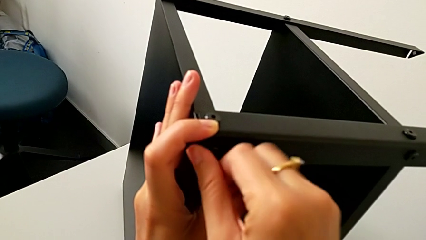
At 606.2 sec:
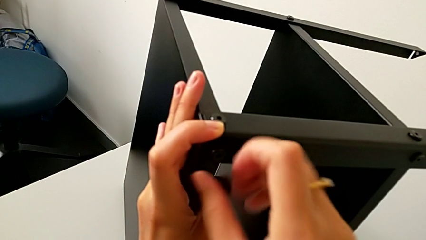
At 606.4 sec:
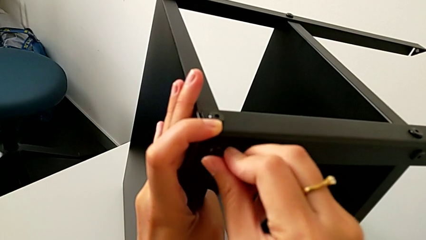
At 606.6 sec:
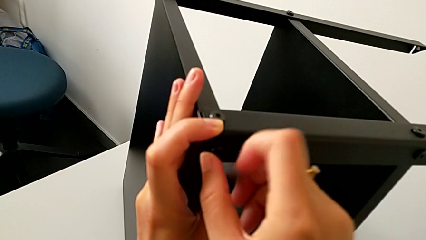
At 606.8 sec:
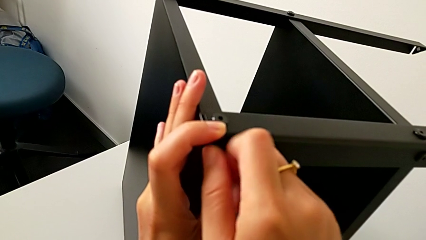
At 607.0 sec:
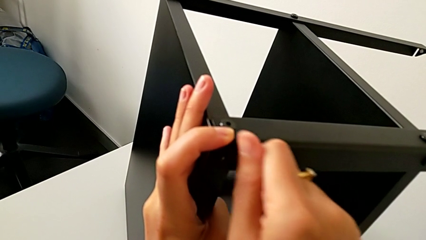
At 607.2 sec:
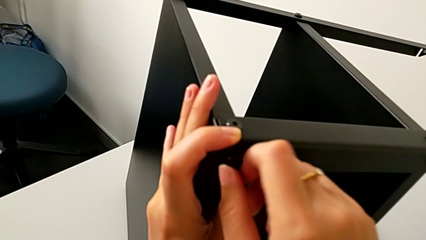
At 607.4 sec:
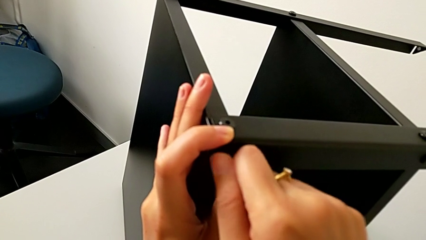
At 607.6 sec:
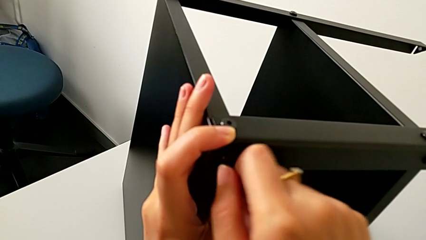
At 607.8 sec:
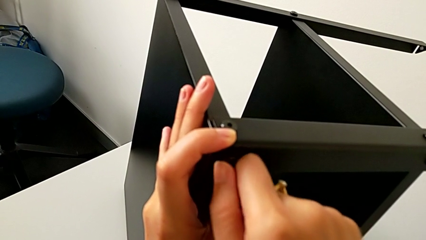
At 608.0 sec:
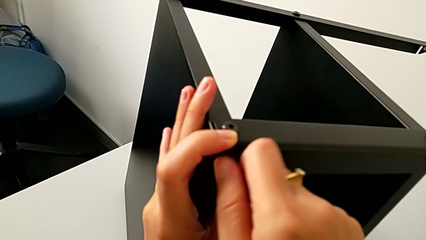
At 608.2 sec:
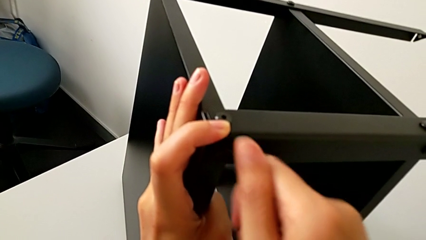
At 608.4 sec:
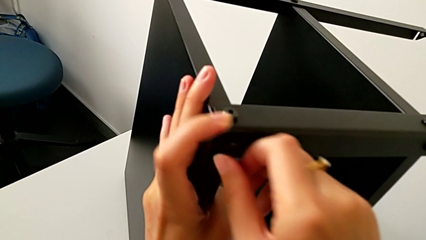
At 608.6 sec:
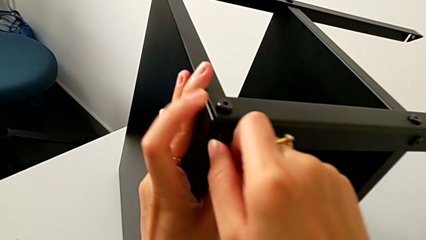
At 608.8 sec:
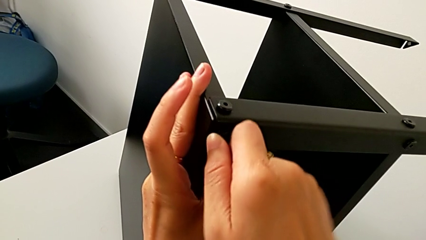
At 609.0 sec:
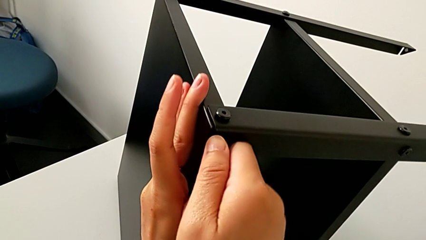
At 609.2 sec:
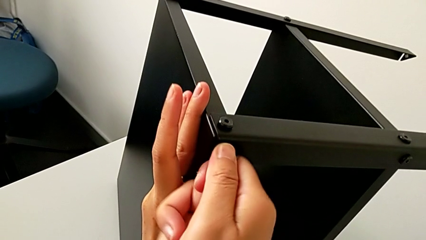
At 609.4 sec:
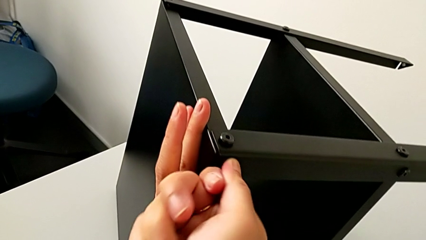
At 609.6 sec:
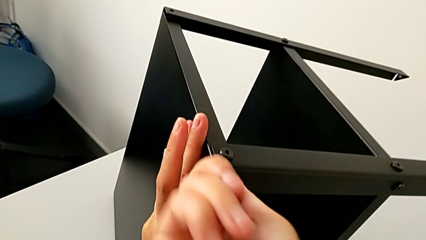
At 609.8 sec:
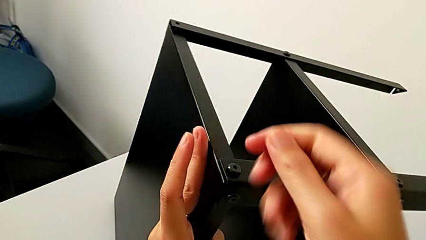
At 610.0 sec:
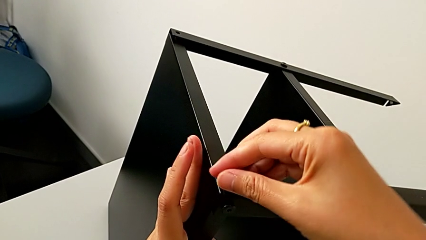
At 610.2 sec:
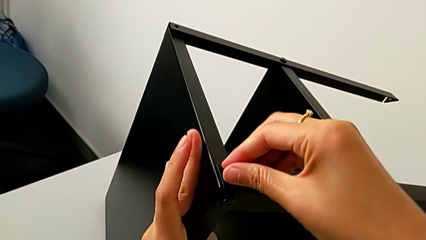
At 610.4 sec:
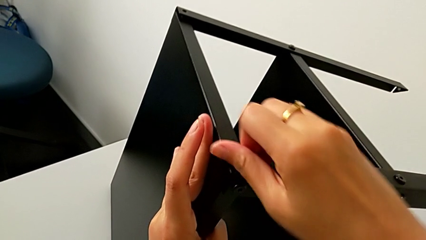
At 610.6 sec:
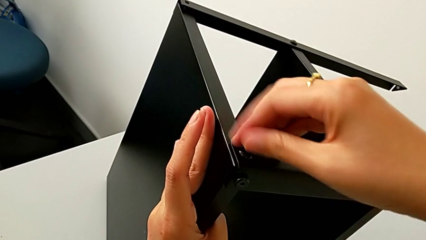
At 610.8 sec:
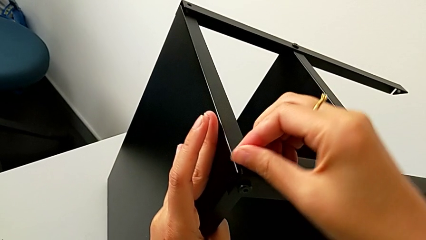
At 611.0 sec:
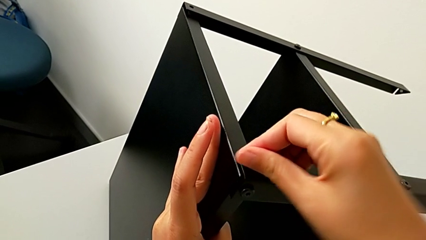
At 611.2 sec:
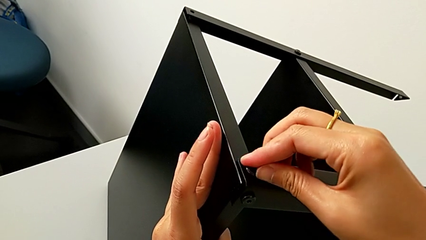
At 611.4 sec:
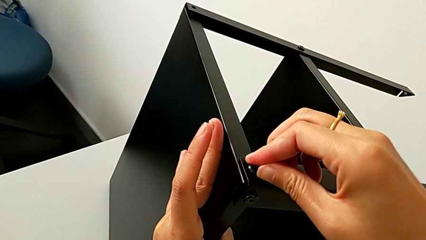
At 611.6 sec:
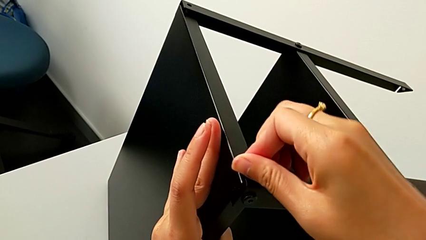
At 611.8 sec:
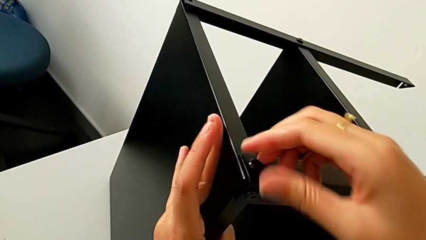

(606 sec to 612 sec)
The camera wearer is assembling the third leg onto the top tray. They keep screwing the hex socket head and screw it.

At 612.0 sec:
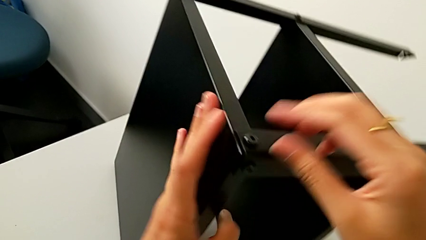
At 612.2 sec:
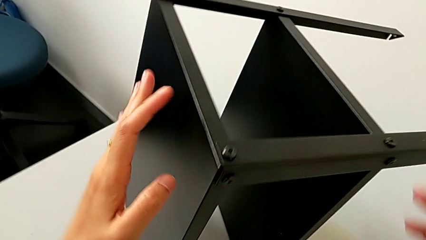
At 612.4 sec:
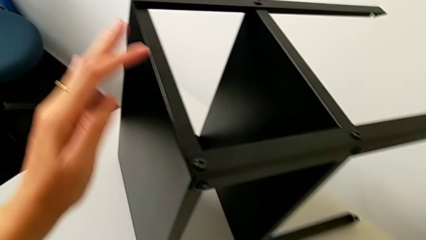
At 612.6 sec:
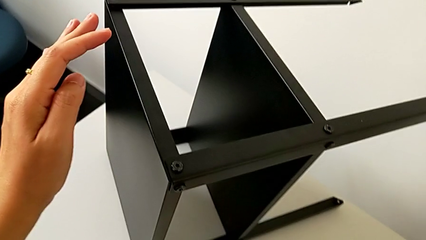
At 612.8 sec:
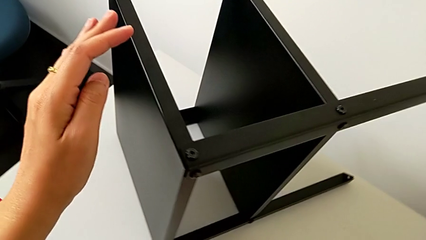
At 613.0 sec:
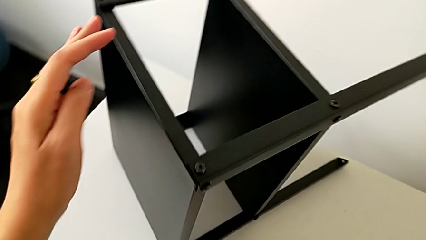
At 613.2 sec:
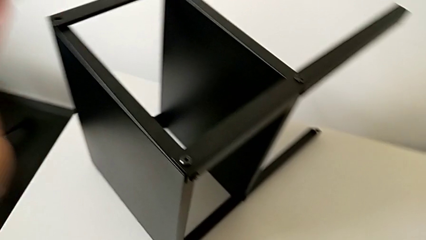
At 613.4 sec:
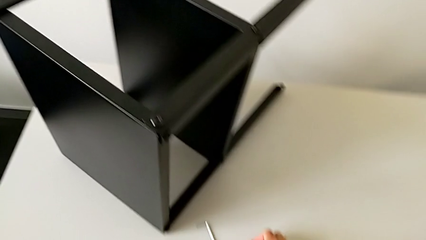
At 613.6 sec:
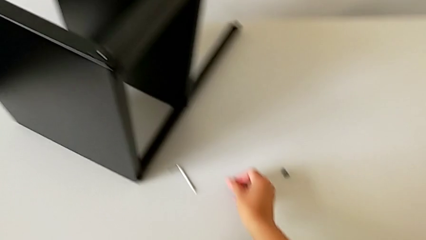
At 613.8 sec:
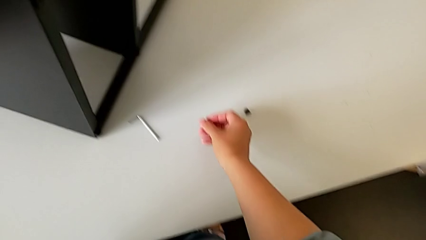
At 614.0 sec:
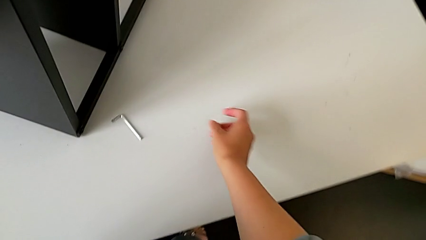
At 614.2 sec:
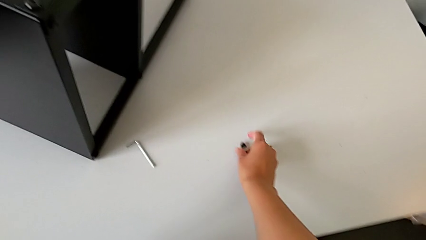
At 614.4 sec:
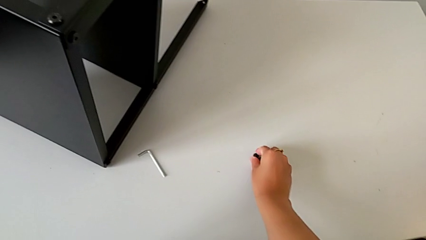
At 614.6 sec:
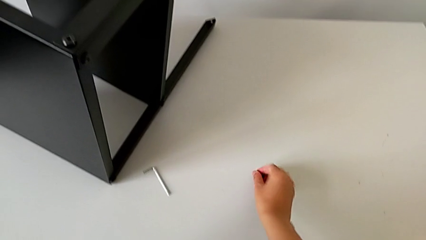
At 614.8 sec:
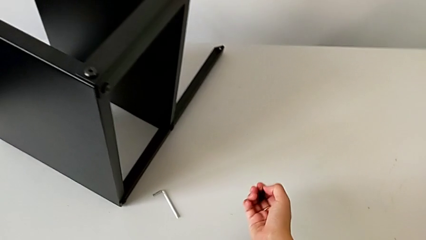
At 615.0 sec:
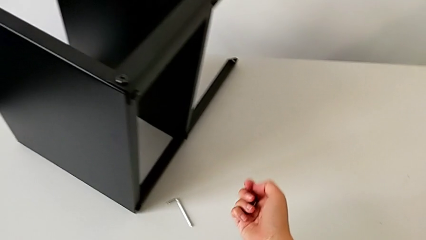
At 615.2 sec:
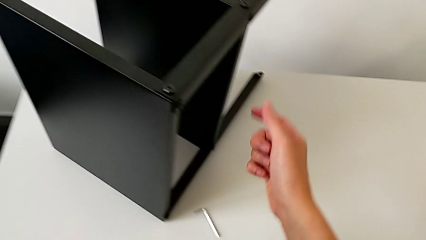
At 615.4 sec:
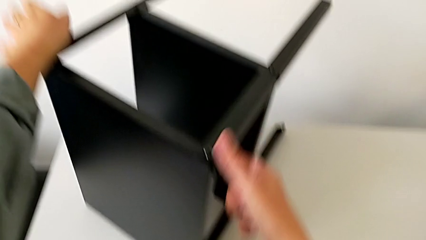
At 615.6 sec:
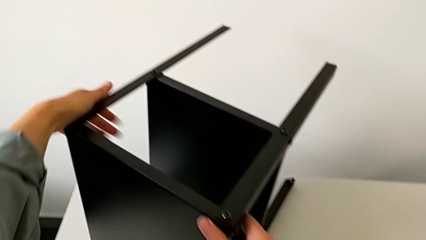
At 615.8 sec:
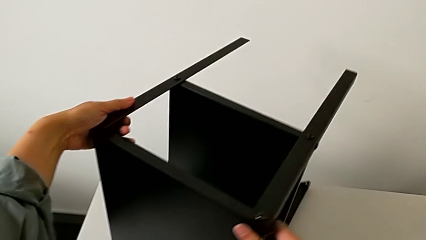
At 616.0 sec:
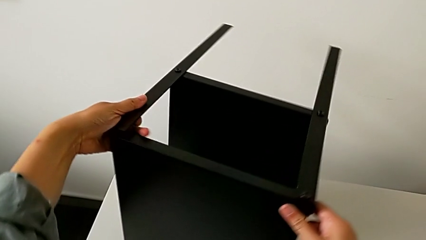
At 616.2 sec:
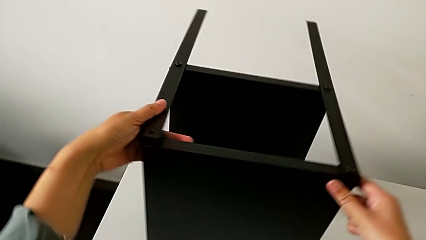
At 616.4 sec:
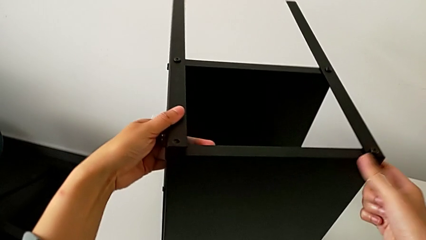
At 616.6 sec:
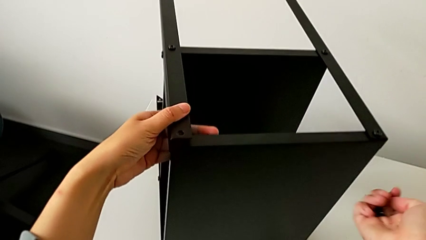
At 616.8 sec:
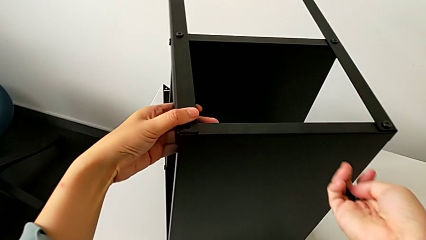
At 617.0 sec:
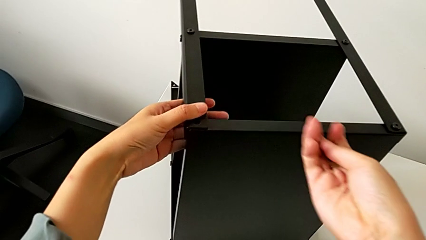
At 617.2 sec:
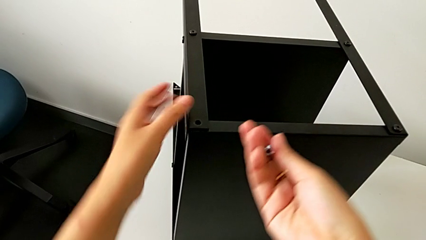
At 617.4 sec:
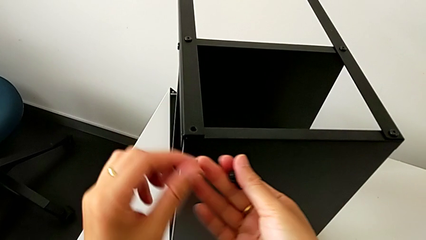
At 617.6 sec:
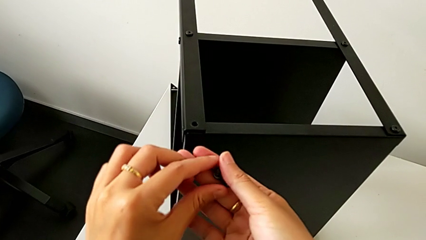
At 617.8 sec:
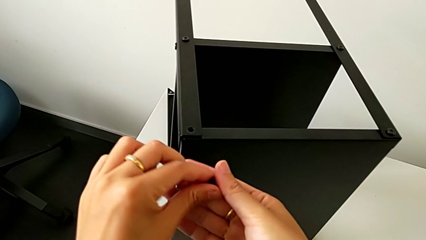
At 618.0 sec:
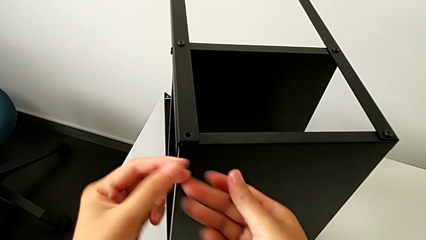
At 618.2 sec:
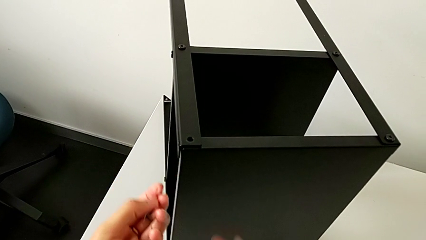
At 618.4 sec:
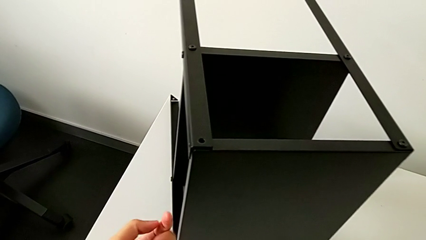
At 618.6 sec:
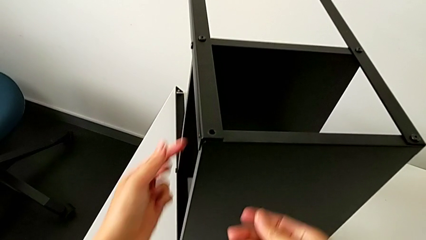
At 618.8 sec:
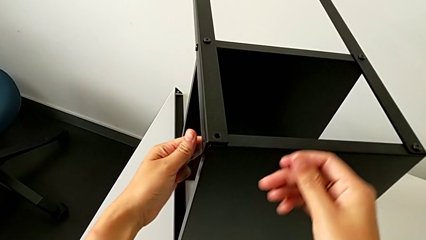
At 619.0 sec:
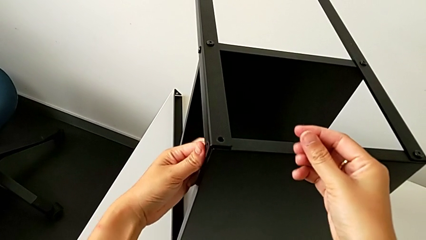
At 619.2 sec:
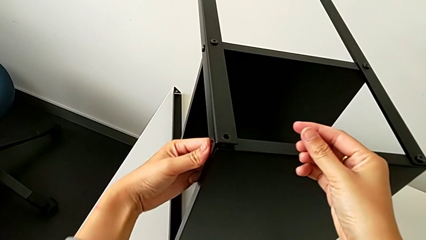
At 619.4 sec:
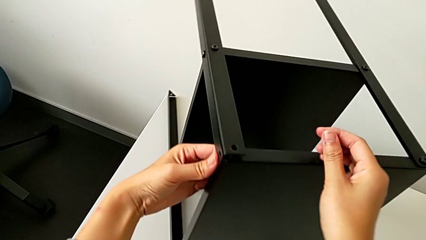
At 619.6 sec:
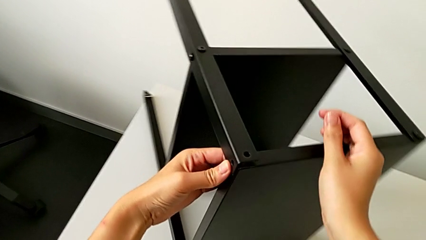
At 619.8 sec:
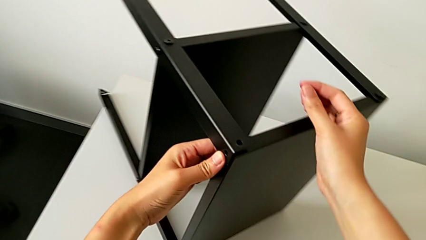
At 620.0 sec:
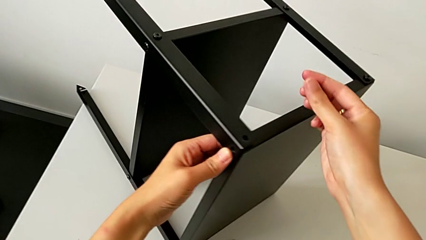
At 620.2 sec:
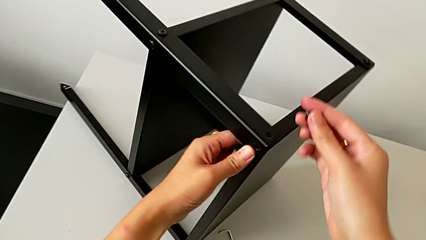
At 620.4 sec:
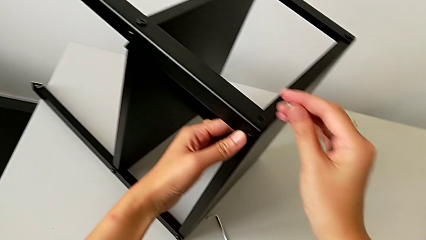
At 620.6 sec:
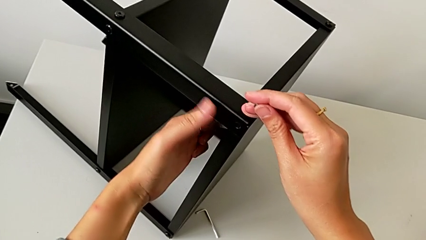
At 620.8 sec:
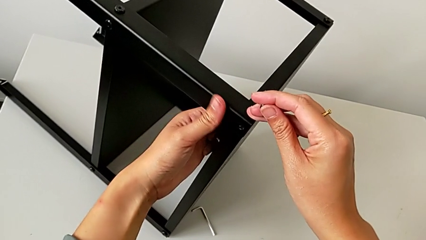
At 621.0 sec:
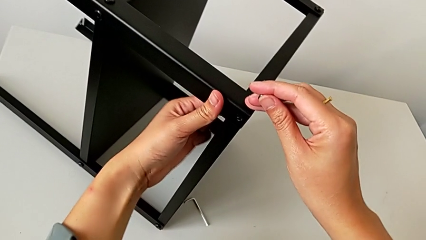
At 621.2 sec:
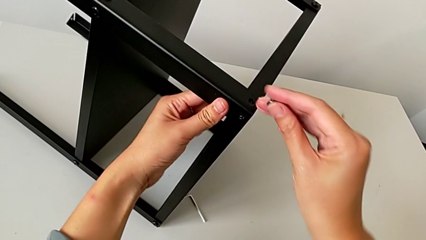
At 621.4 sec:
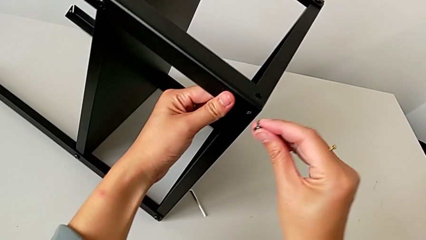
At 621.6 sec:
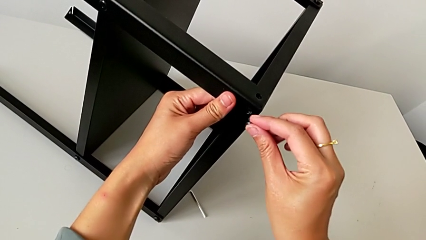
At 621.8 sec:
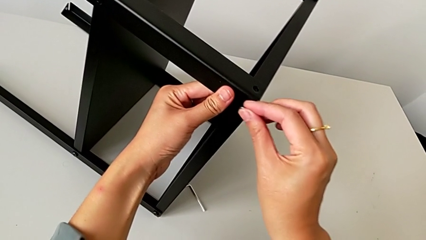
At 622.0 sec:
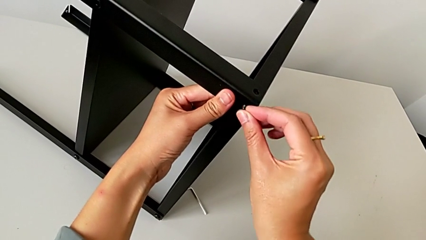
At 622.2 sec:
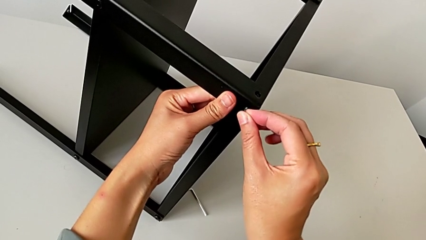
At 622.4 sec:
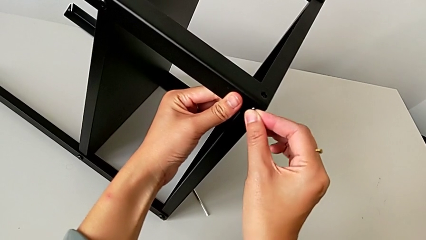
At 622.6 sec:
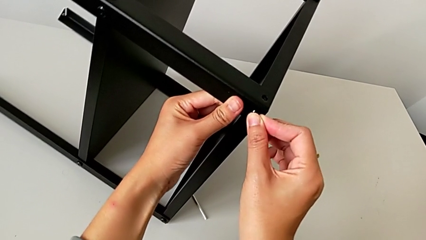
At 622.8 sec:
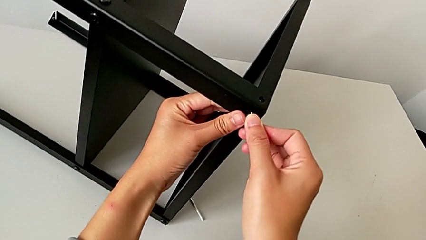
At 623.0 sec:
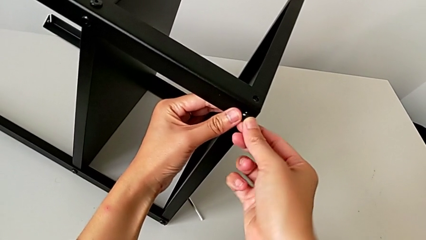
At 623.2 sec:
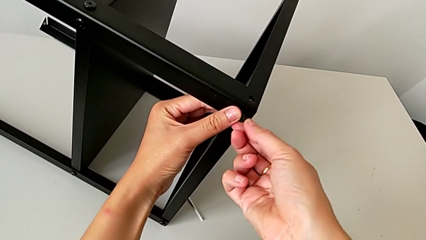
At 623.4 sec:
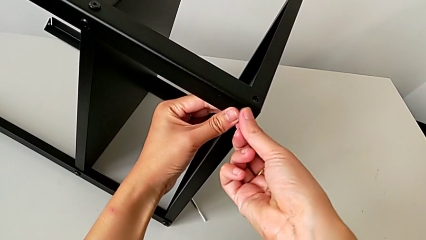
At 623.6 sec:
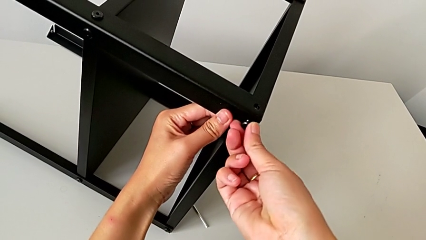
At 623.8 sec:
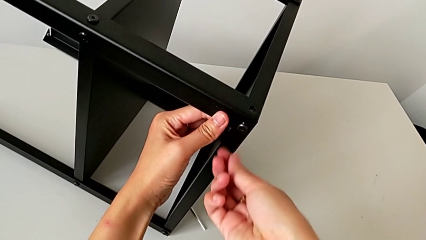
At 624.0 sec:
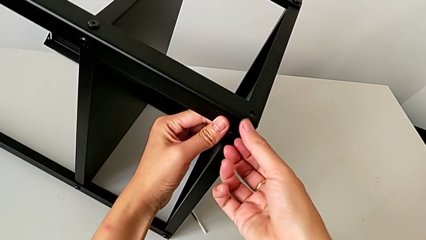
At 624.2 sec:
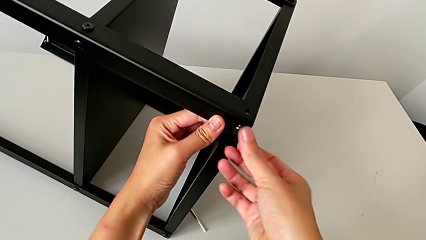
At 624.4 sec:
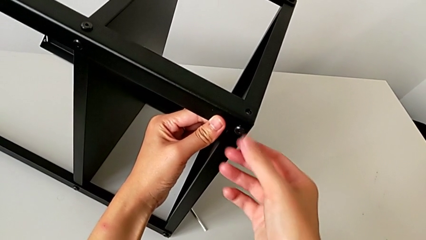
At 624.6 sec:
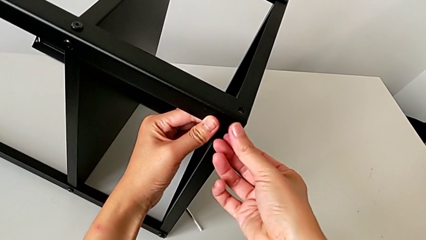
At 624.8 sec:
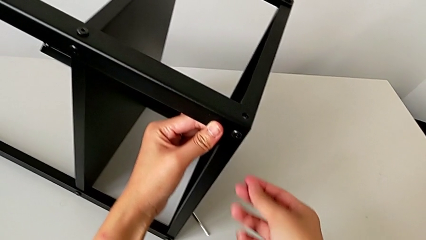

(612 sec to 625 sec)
The camera wearer is assembling the fourth leg onto the top tray. They approach the hex socket head, grab it, approach the nightstand, slide it, grab the hex socket head with the left hand, approach the nightstand, slide it, align the top tray, insert the hex socket head and screw it.
